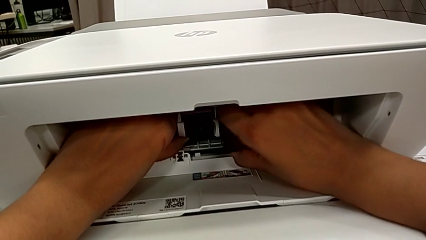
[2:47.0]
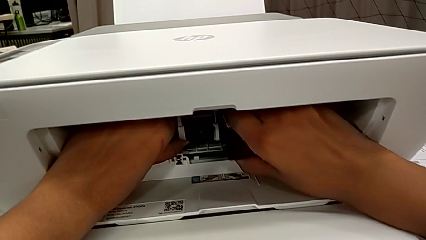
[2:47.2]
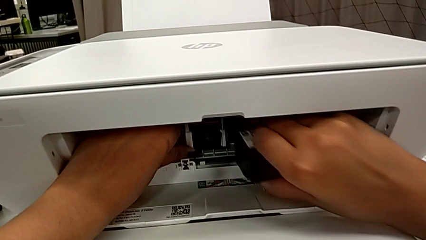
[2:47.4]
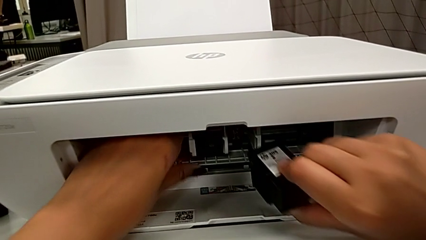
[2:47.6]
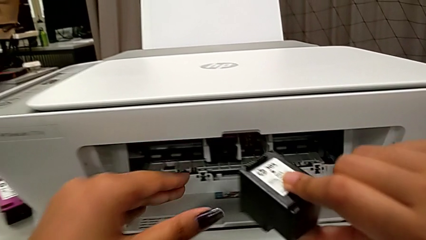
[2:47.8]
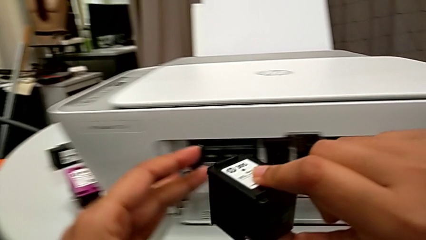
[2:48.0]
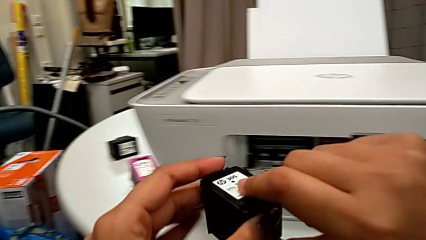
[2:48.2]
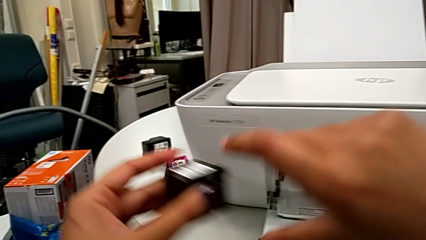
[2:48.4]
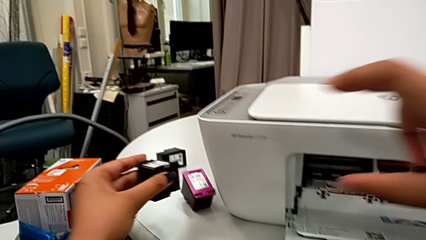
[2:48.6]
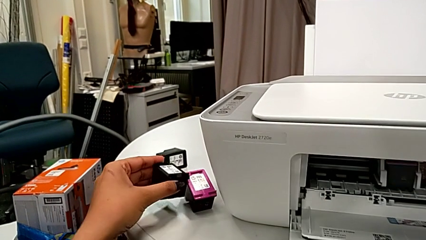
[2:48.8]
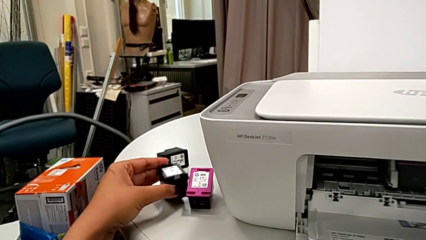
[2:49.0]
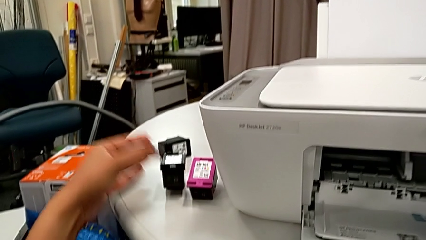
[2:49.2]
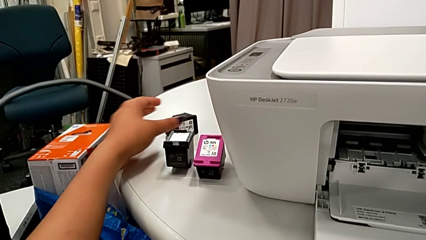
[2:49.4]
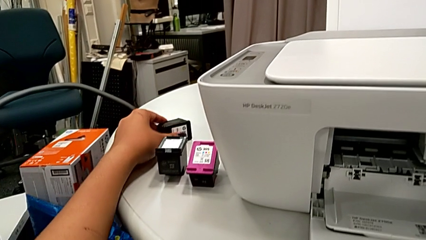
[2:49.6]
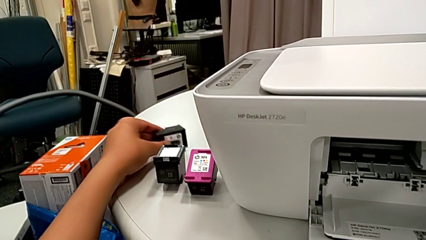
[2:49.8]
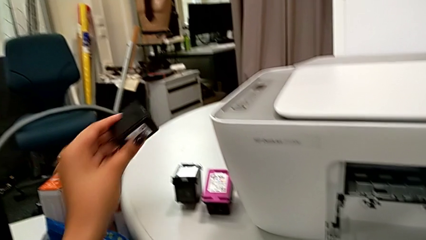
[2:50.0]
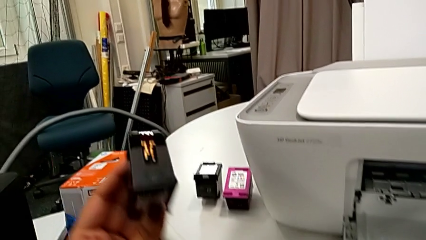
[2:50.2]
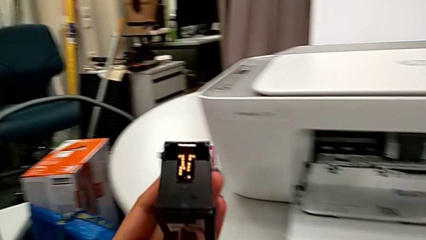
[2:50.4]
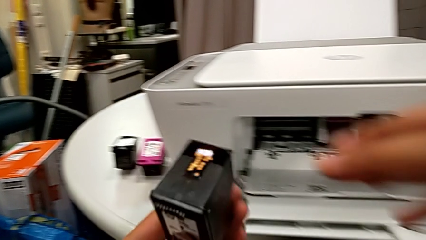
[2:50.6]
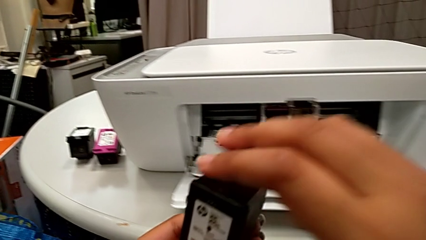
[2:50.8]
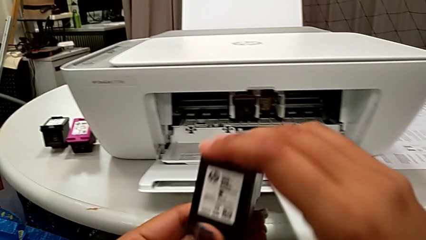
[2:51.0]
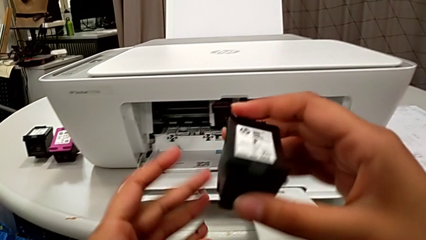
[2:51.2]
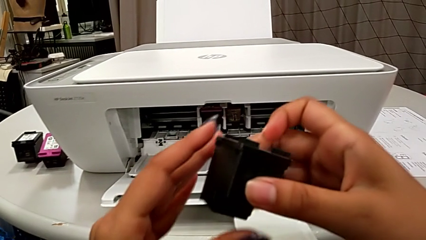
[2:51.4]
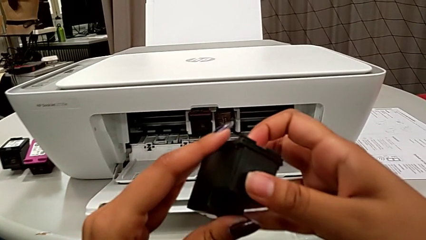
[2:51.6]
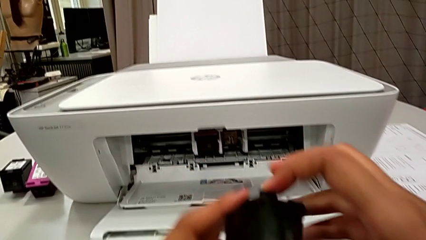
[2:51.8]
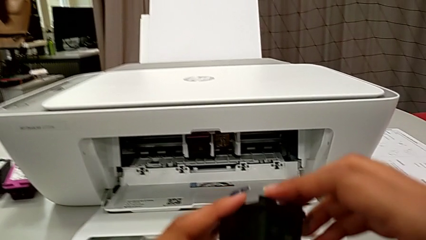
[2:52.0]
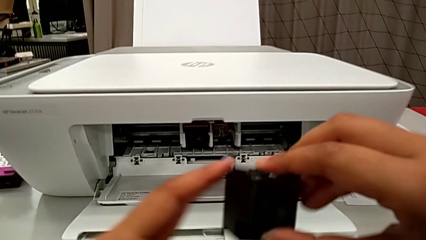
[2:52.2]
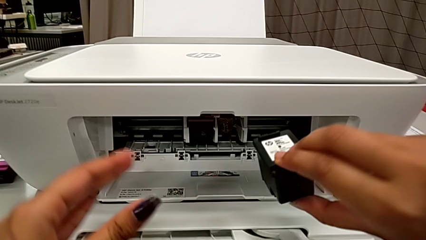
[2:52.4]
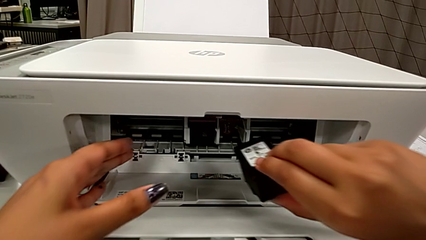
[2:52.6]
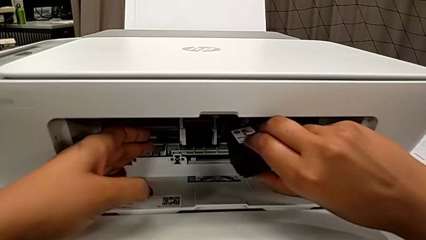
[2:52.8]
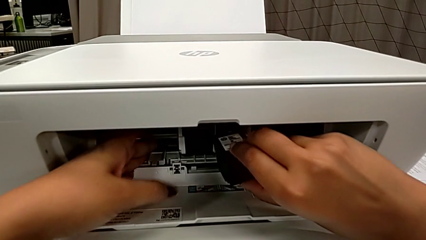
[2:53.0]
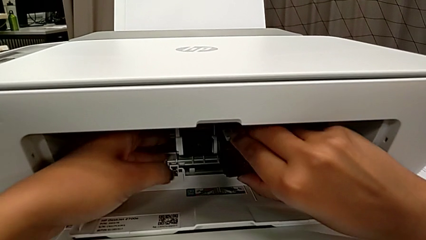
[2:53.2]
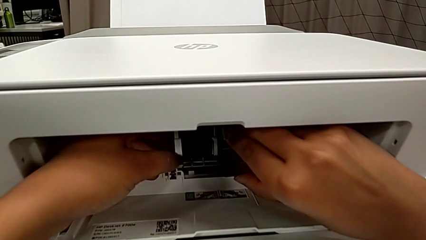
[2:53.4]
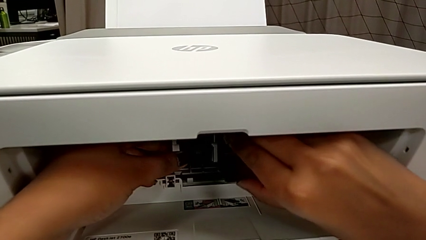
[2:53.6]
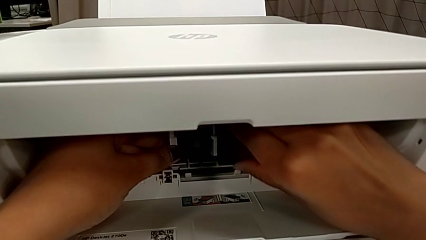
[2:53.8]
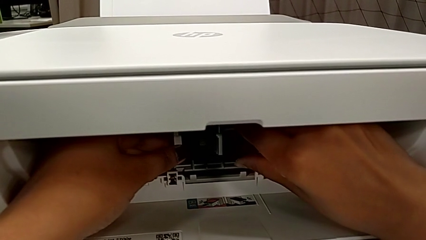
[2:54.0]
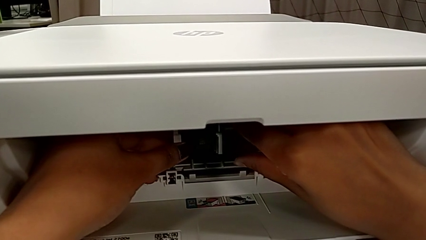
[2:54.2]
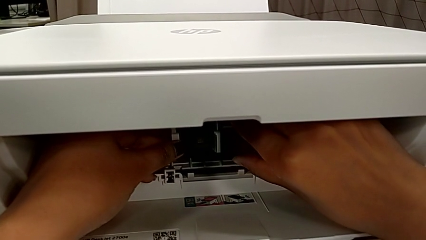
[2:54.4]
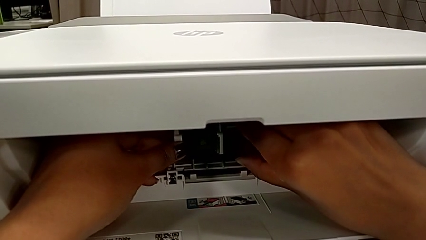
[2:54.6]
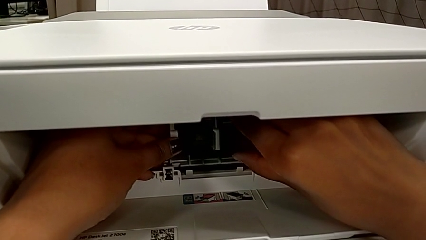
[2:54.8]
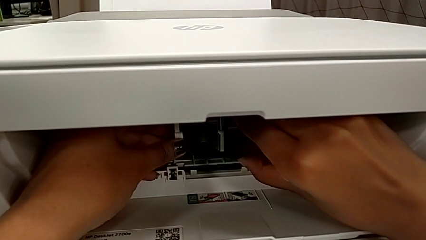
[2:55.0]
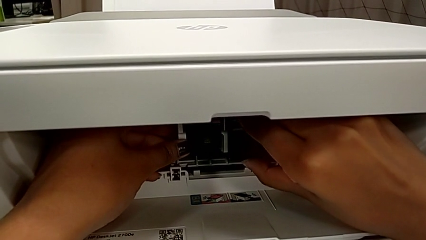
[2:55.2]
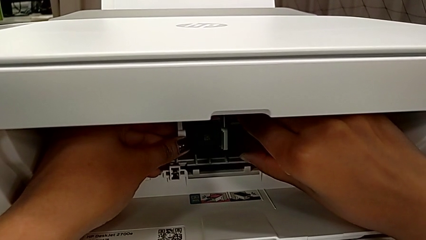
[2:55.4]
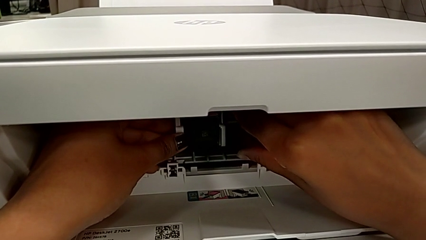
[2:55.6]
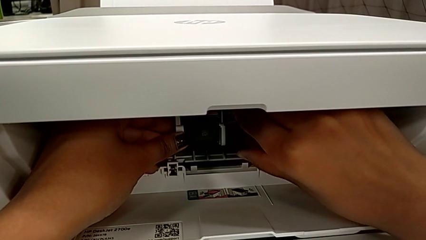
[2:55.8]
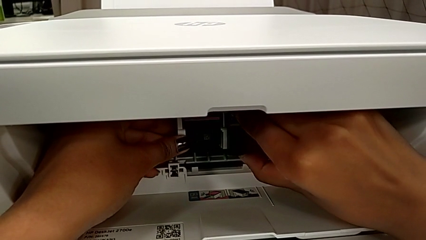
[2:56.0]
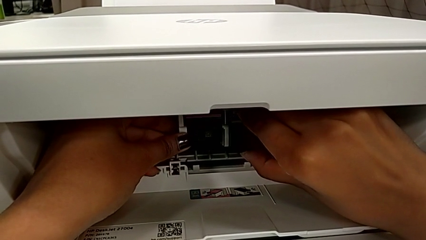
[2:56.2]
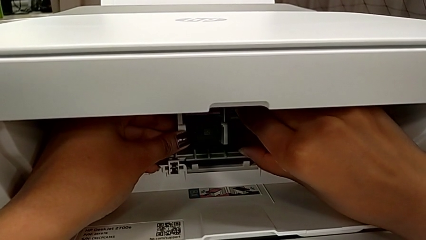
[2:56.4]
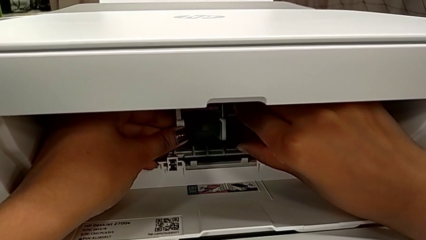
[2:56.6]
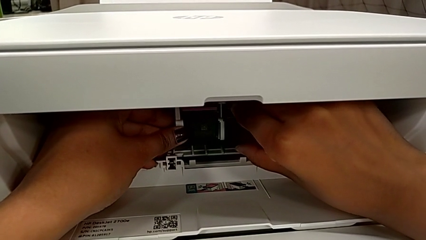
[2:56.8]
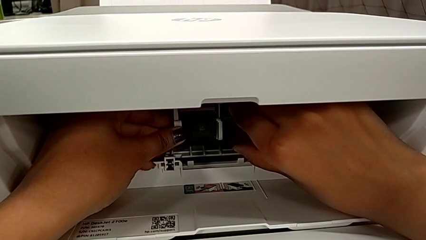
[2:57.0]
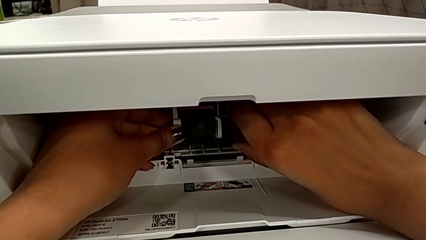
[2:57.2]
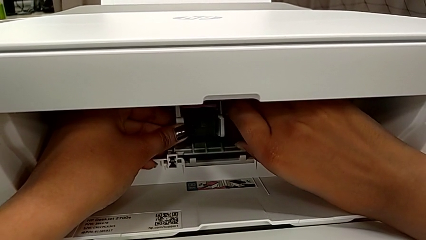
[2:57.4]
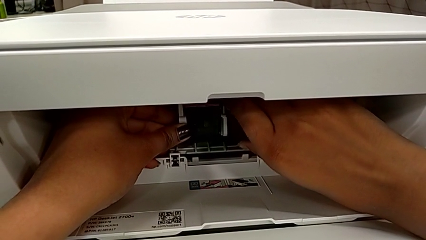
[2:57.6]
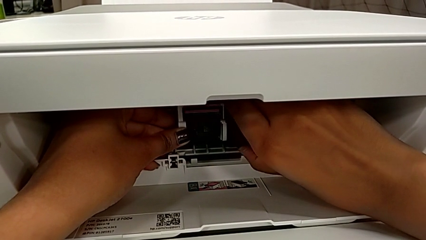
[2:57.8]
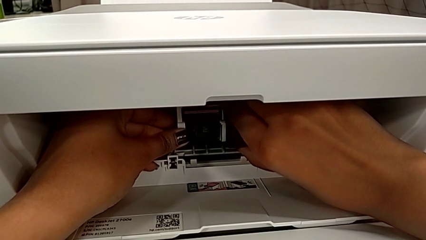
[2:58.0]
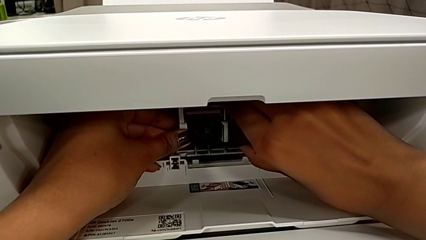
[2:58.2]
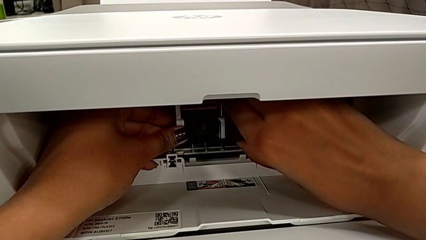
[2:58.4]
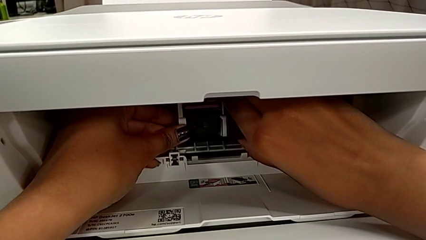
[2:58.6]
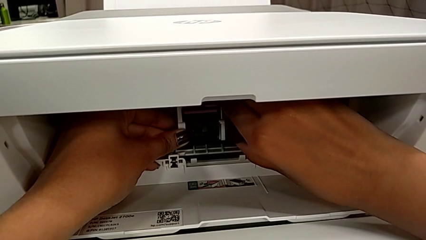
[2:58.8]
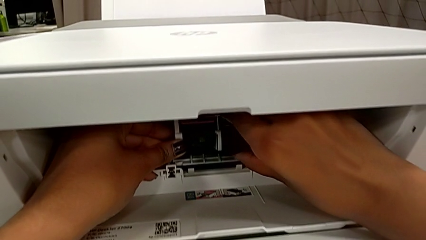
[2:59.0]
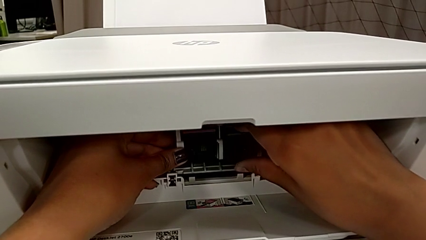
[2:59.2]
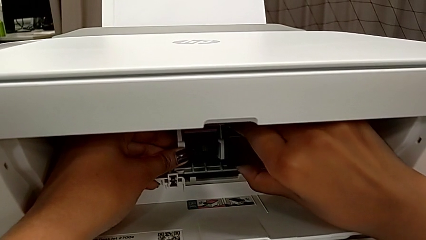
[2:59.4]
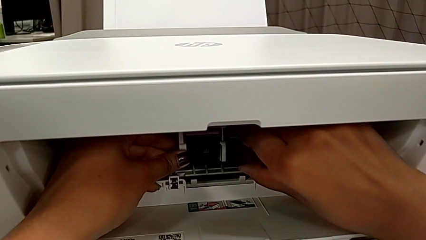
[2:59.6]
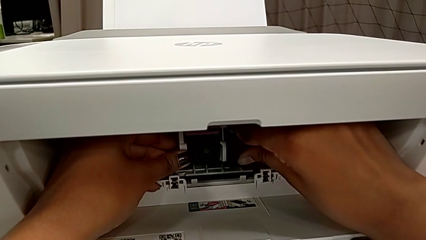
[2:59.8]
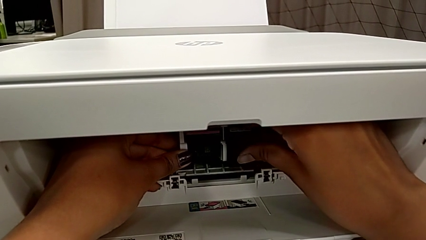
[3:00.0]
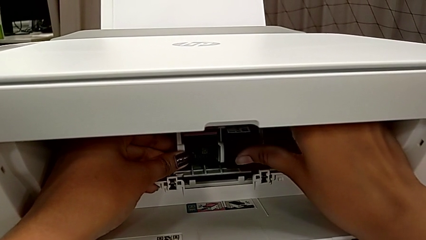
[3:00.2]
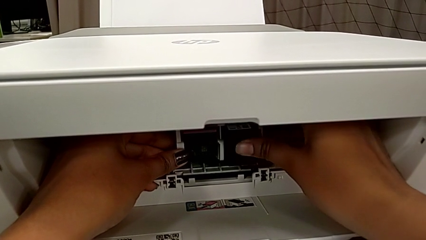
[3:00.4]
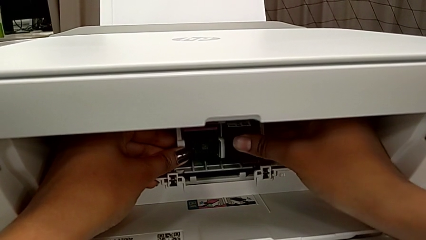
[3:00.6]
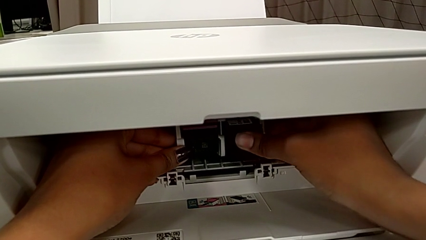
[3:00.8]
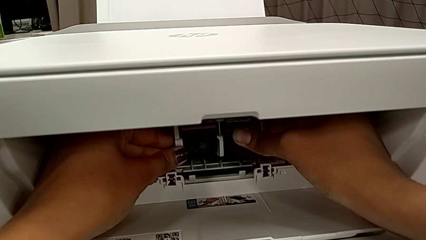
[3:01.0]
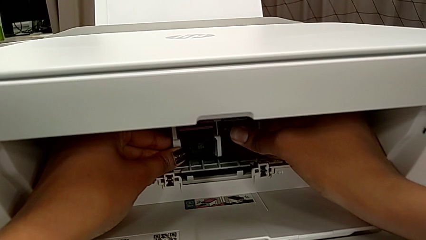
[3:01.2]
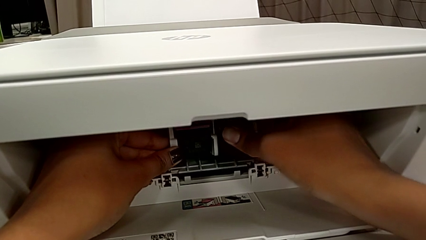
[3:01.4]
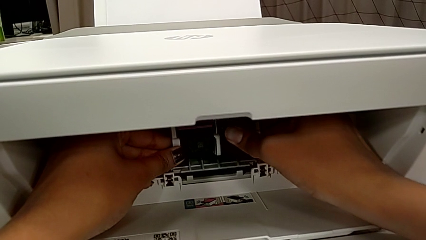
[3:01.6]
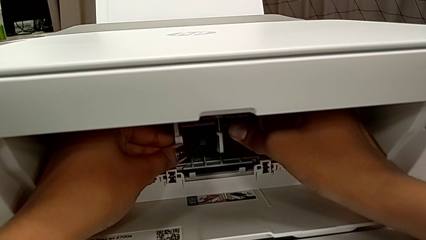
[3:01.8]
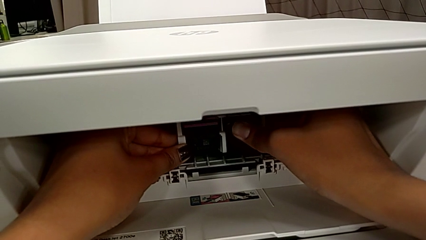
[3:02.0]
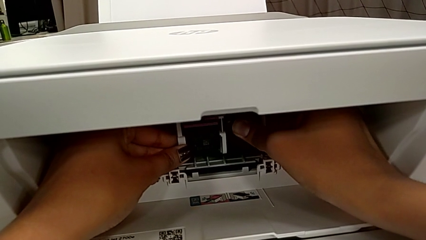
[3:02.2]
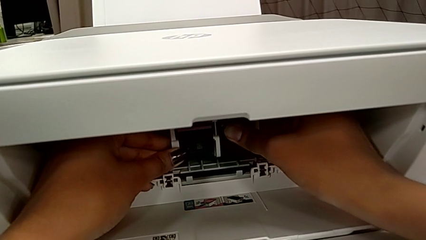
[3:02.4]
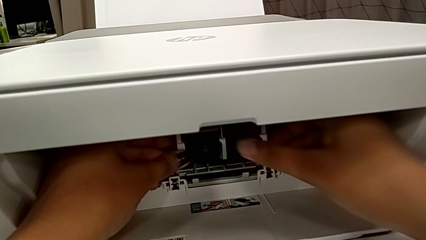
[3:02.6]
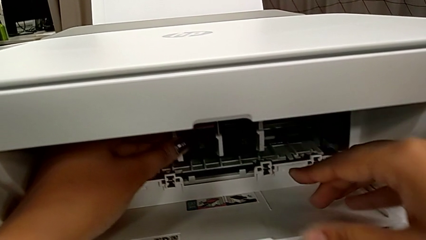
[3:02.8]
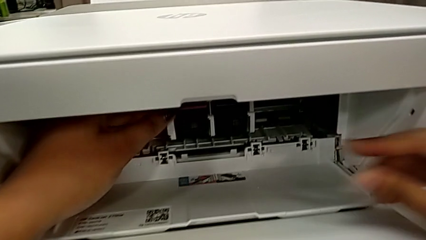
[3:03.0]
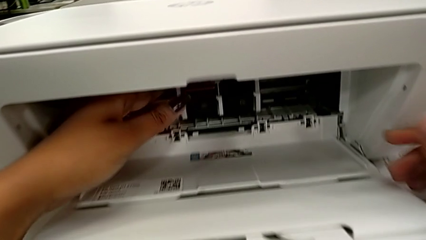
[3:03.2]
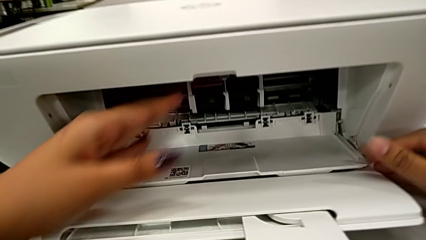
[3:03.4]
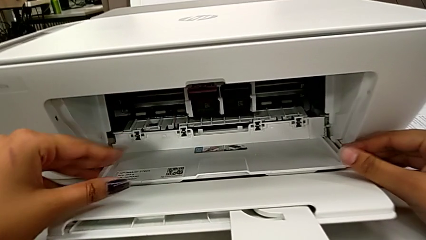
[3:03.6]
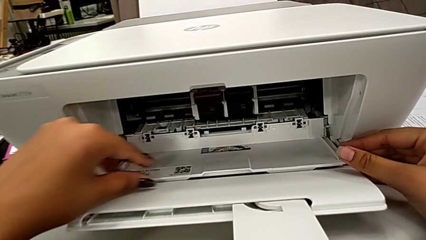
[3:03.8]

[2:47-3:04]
The camera wearer is exchanging a black ink cartridge. They withdraw the old black ink cartridge, grab the replacement black ink cartridge, lift it, place it, align it and push it twice.
